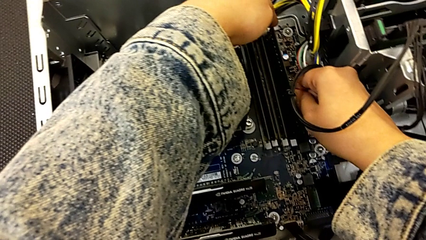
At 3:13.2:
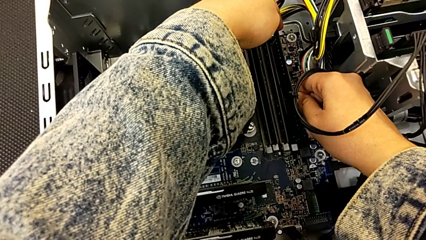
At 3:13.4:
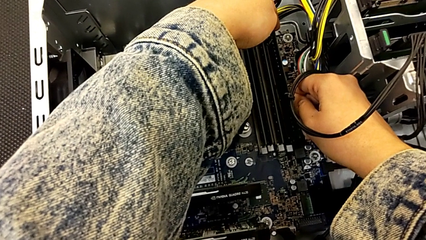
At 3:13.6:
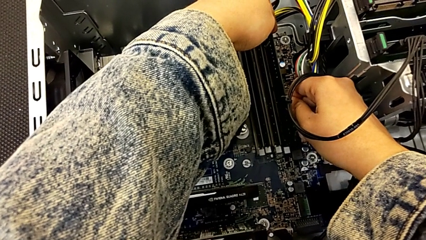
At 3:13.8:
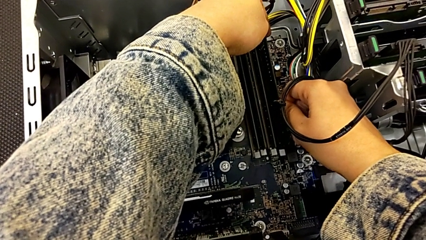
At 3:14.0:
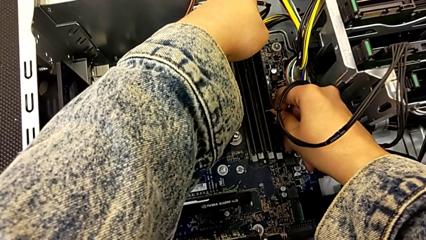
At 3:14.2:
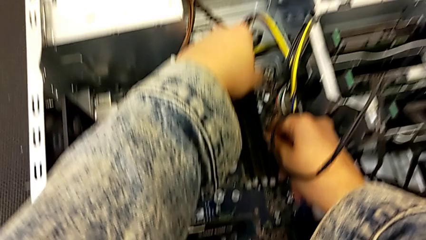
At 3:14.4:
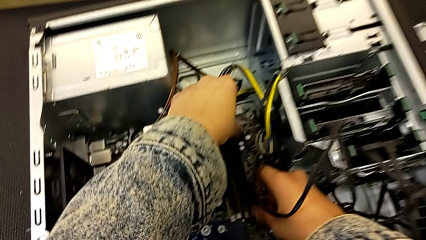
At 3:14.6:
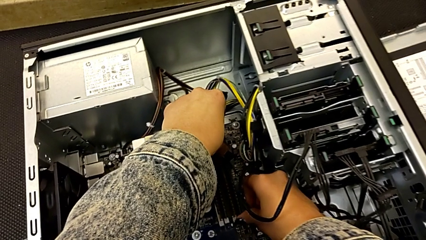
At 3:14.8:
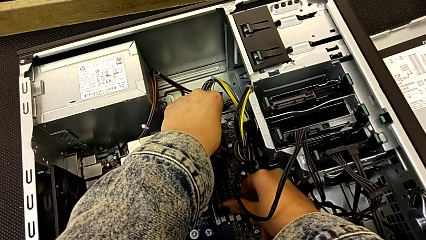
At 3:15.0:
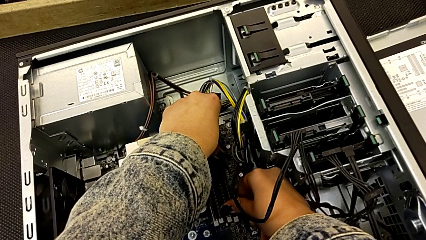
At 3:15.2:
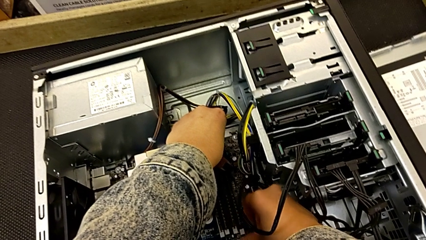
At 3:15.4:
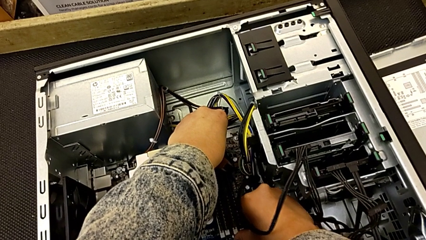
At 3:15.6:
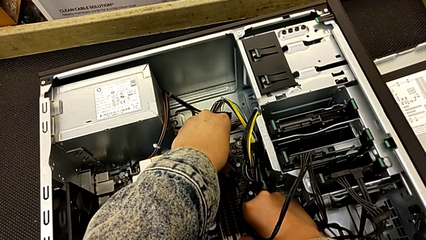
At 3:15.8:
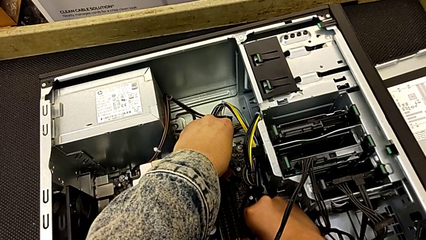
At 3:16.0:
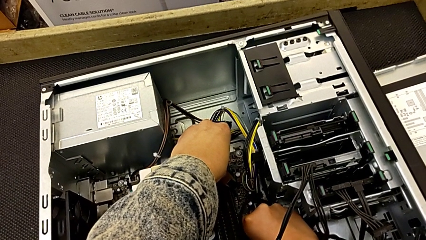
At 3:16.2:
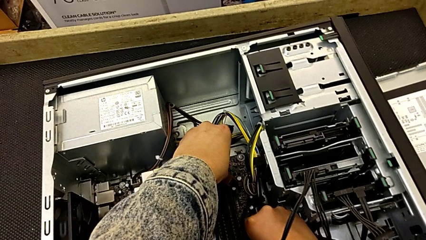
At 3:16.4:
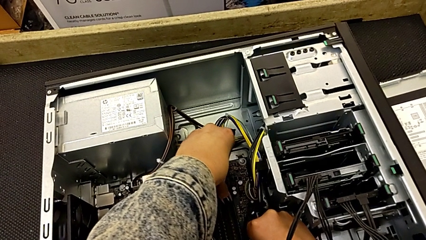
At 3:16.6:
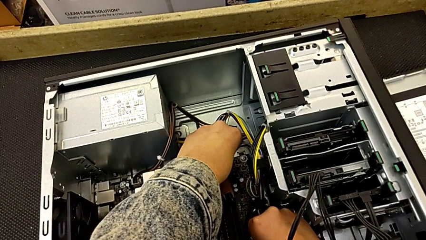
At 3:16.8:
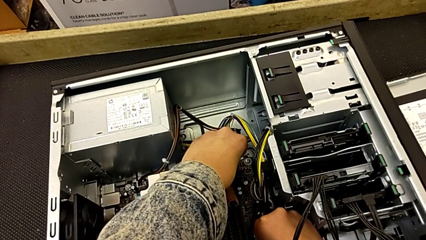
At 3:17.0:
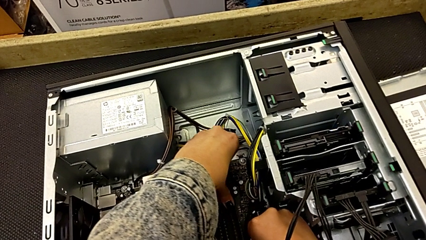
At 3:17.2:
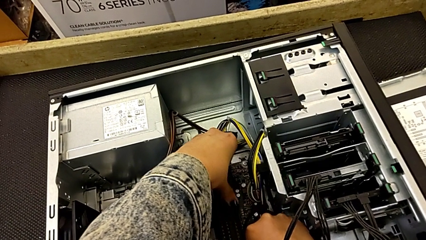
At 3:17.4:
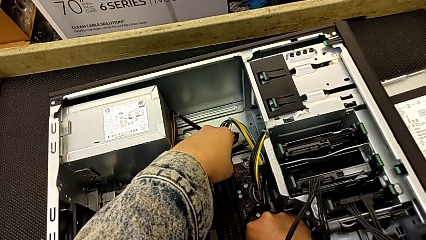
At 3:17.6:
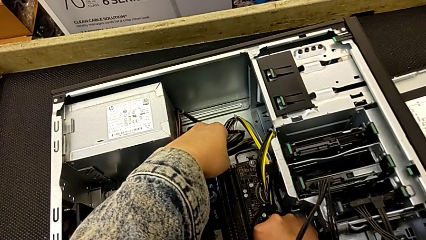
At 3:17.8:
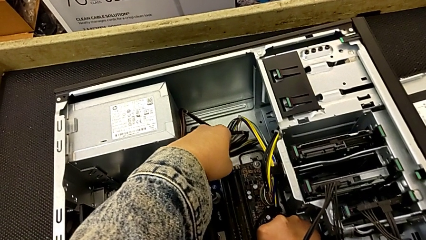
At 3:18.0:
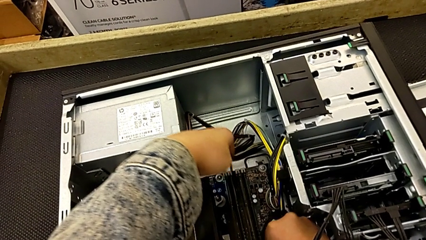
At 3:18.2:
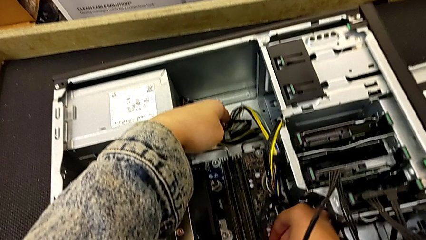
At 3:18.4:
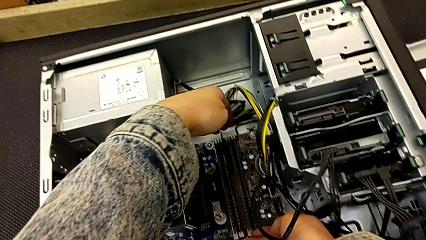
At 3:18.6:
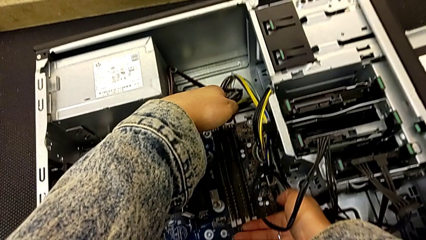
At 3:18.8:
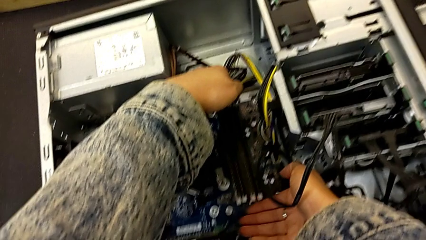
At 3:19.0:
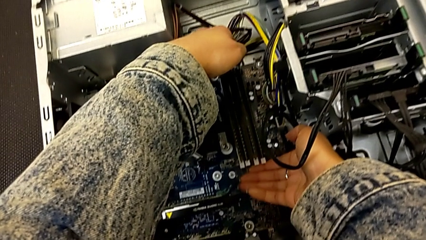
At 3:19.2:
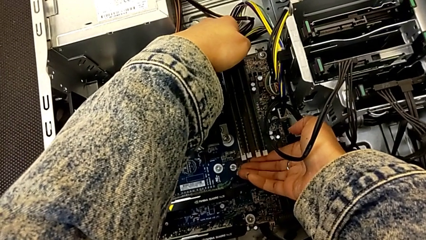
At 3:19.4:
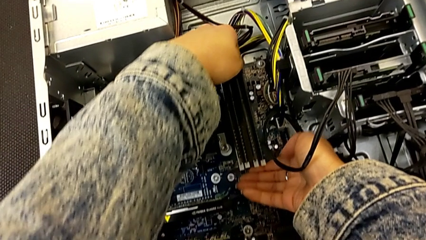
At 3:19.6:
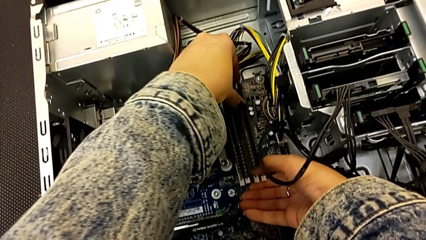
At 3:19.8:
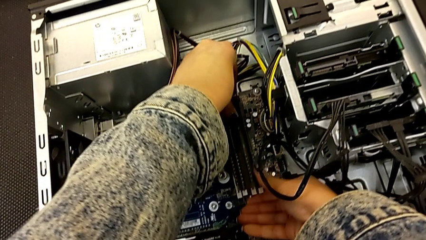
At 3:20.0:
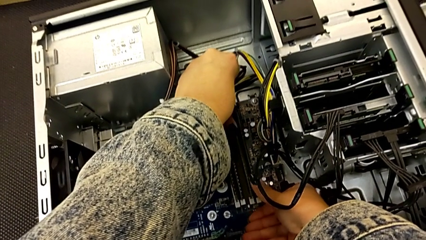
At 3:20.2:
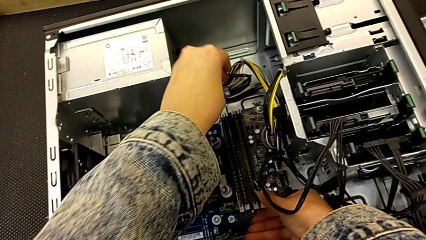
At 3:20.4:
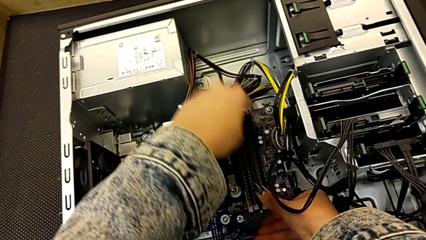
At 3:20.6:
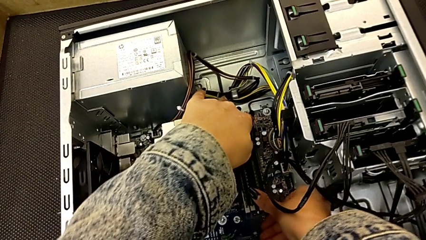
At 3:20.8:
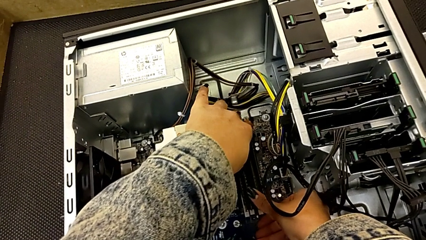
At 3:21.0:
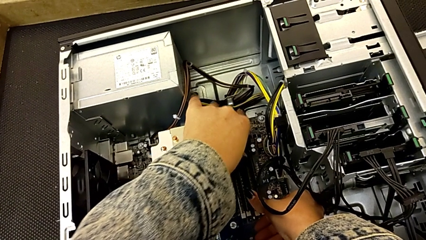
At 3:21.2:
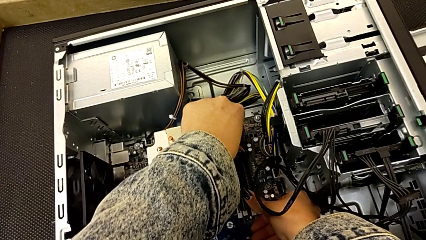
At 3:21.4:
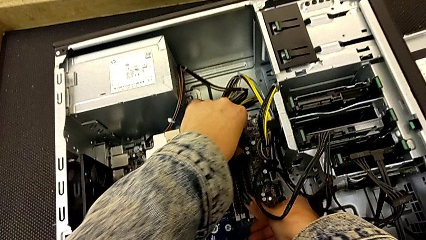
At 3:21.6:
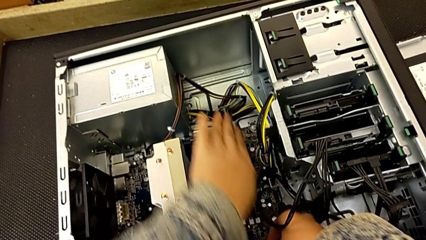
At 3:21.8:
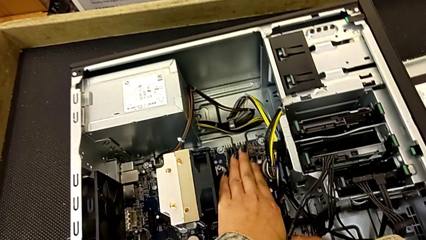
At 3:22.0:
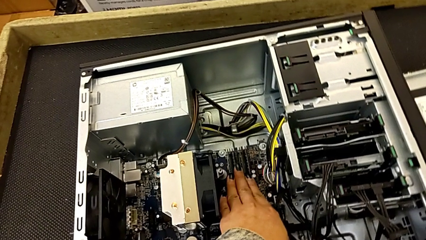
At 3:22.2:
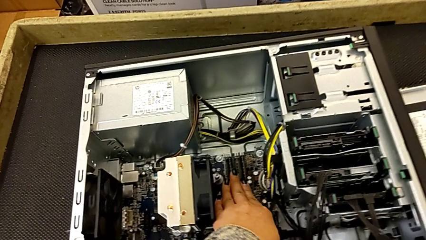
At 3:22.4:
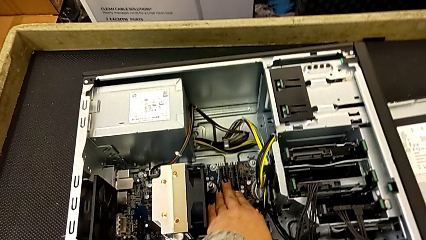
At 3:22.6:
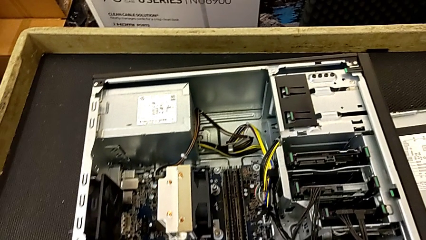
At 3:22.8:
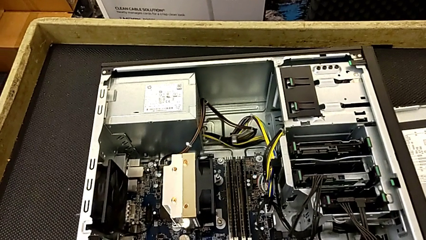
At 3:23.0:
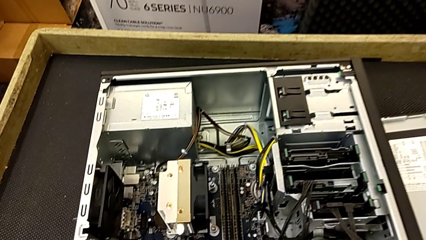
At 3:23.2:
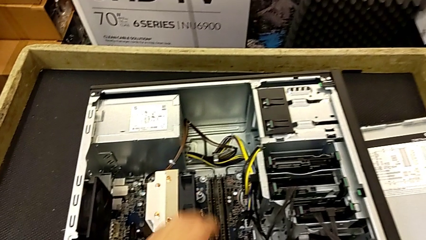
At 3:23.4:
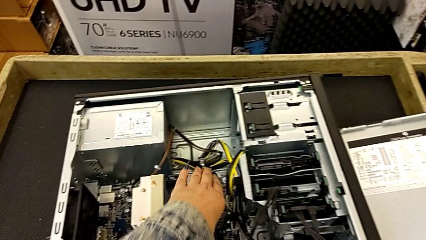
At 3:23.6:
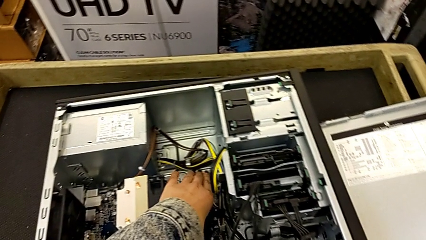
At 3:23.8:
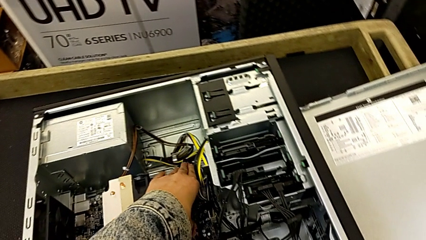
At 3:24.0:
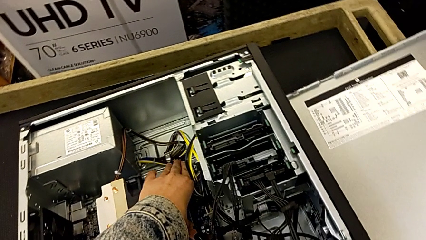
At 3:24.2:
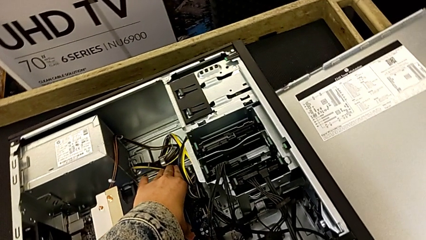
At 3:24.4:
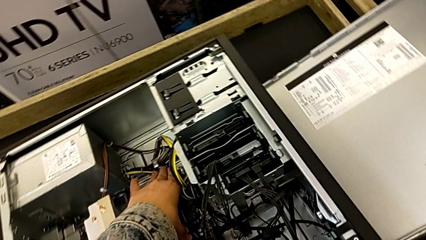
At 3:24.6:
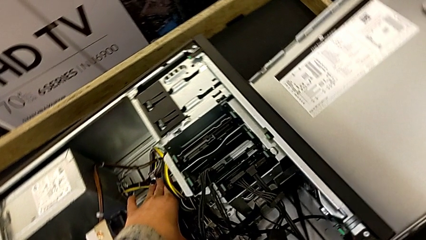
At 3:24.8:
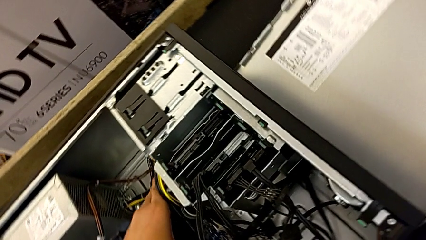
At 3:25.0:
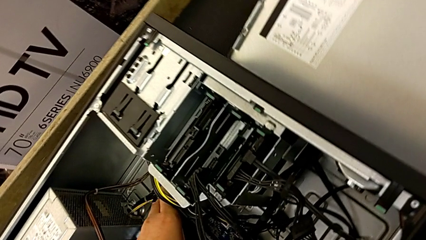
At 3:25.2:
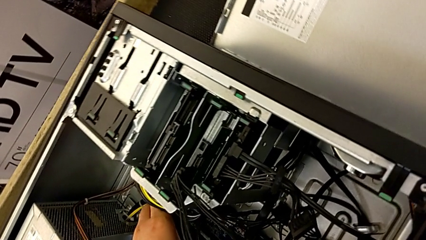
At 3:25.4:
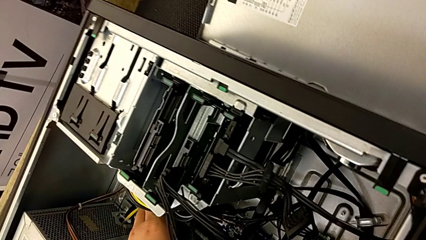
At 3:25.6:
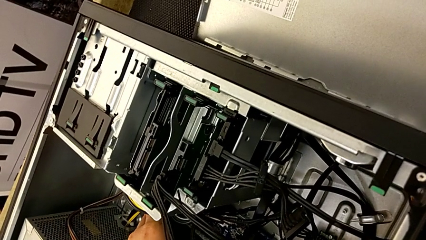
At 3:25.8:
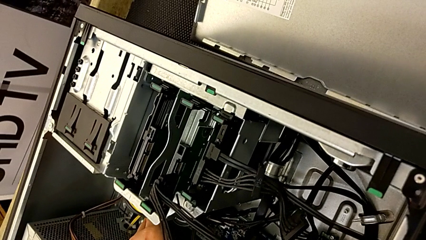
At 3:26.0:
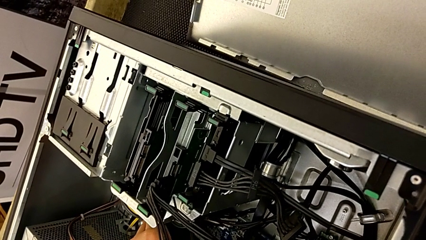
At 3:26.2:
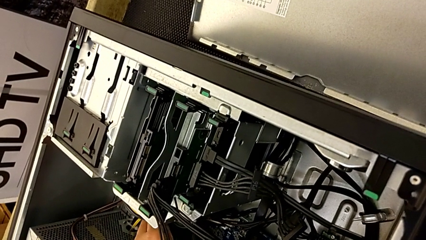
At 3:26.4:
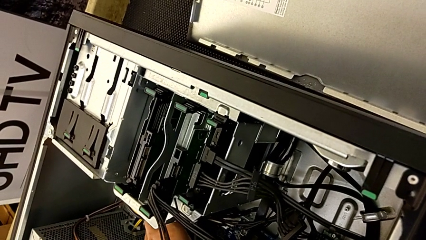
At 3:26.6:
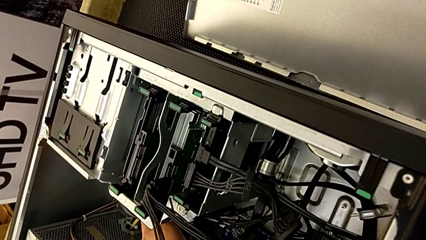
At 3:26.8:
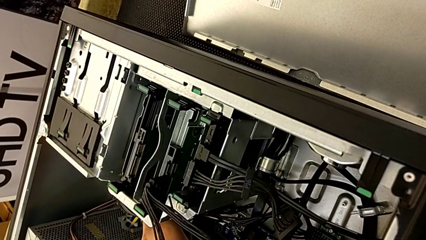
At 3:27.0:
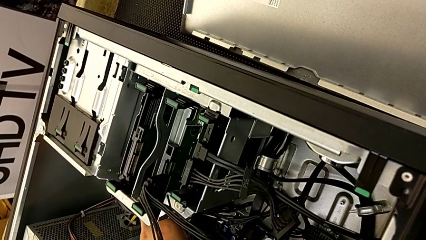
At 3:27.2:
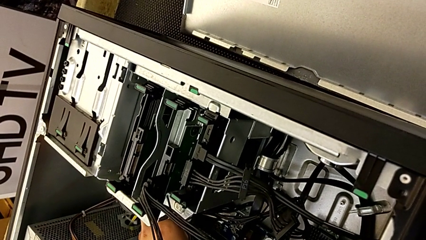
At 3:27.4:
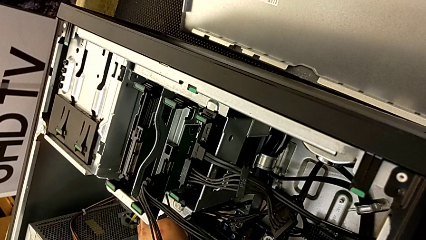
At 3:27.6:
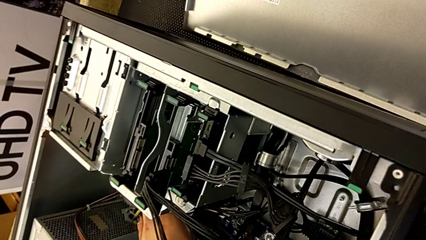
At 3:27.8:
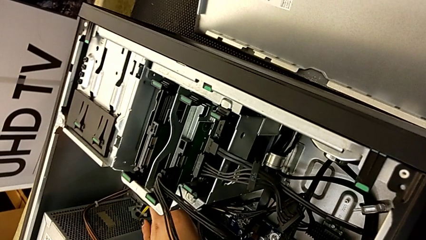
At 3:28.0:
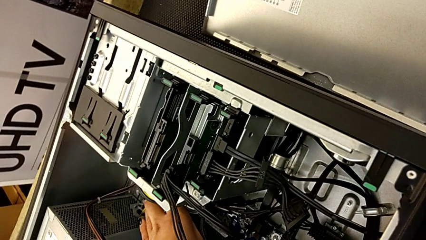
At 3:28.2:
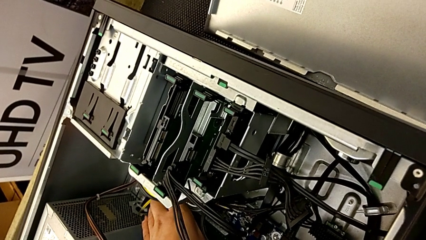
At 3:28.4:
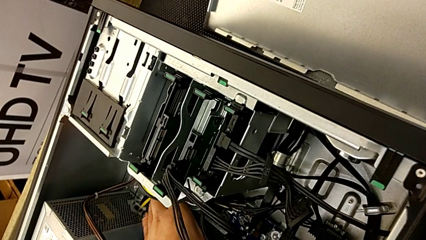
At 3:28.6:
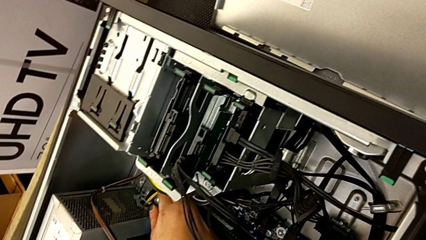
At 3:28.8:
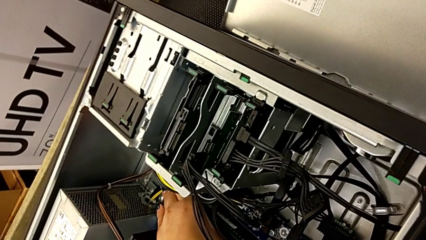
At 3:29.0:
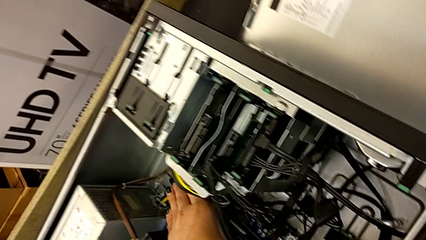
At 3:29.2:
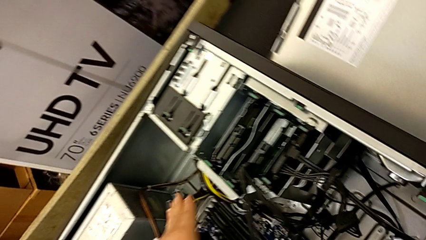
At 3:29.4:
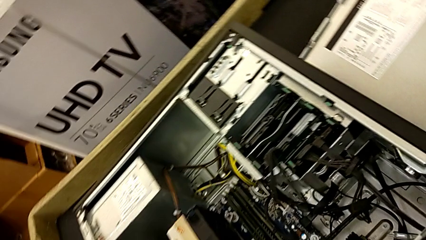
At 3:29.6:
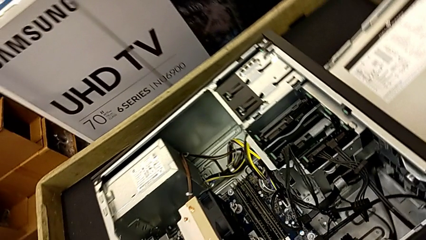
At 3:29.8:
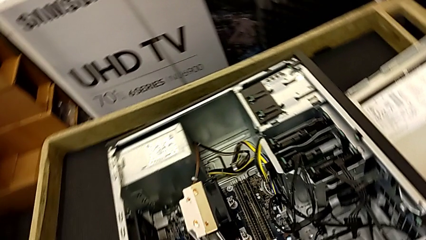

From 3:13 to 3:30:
The camera wearer is putting the RAM into the computer tower. They keep inserting the fourth RAM, lock it and inspect the RAM tab.
